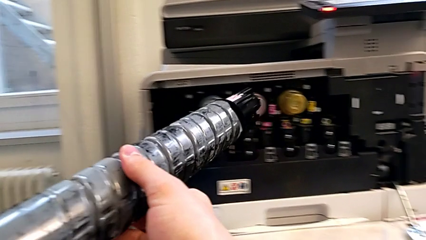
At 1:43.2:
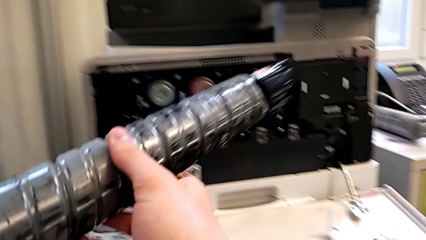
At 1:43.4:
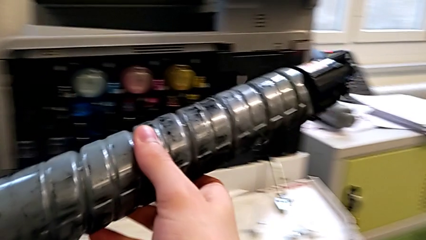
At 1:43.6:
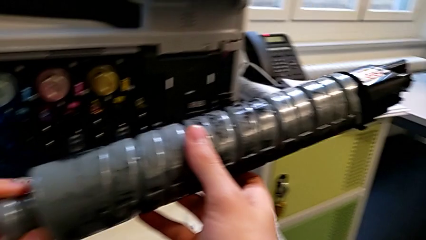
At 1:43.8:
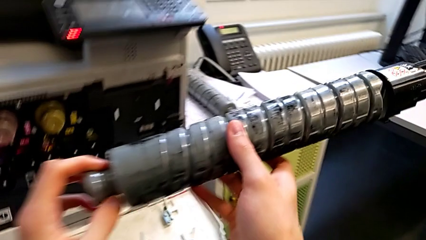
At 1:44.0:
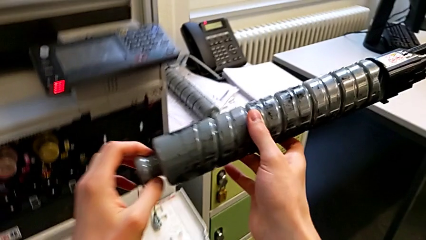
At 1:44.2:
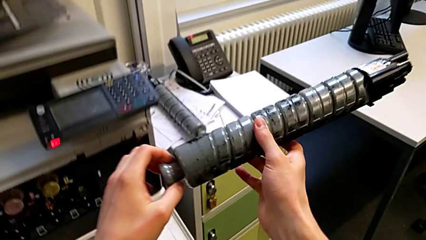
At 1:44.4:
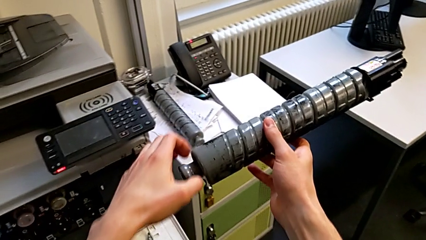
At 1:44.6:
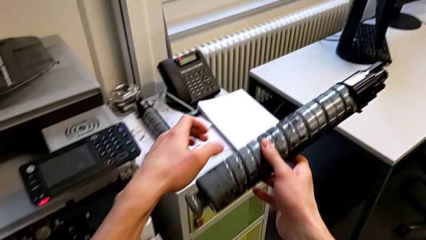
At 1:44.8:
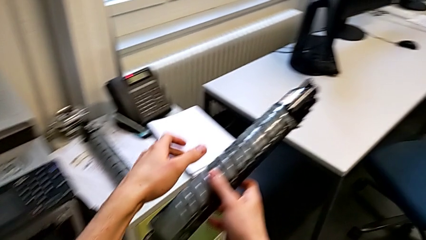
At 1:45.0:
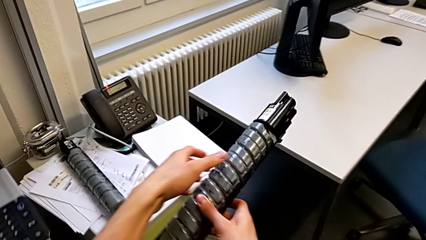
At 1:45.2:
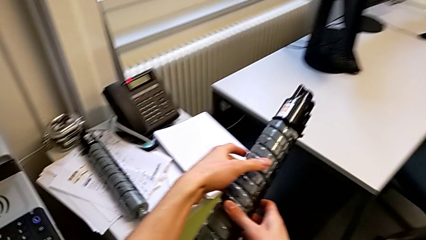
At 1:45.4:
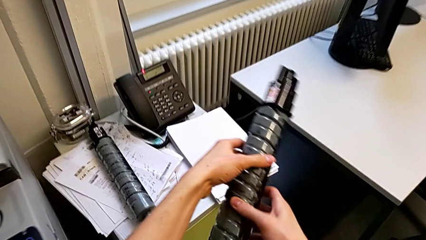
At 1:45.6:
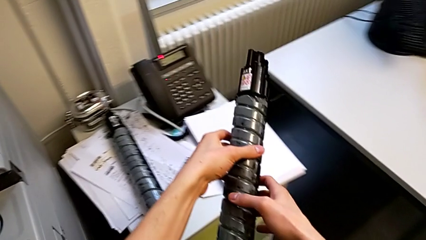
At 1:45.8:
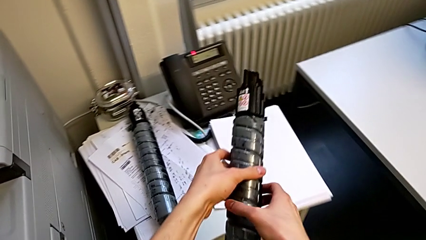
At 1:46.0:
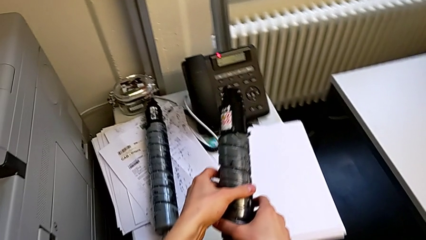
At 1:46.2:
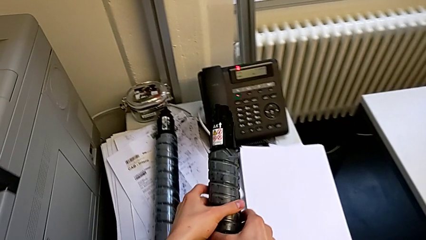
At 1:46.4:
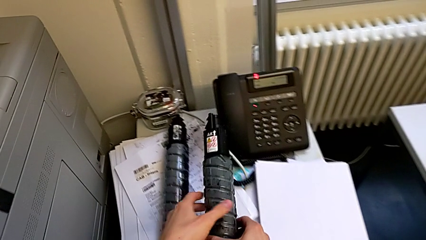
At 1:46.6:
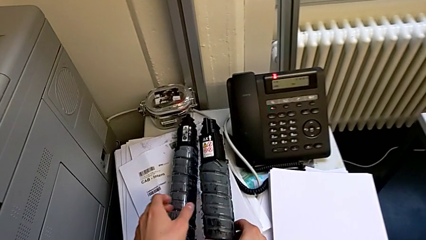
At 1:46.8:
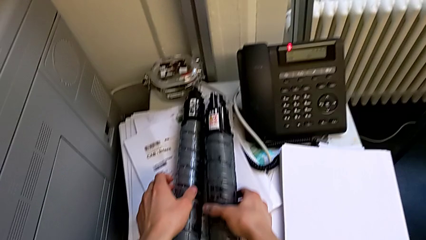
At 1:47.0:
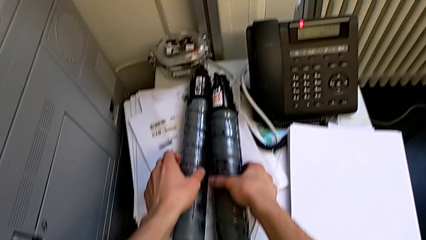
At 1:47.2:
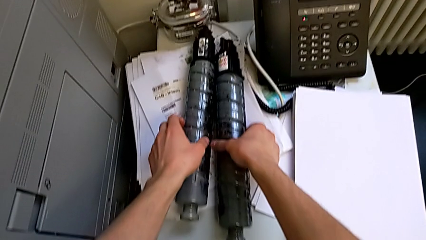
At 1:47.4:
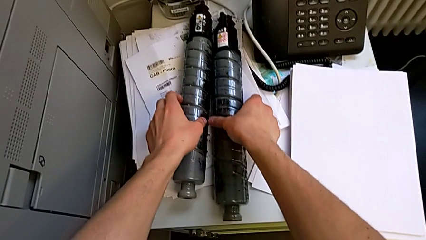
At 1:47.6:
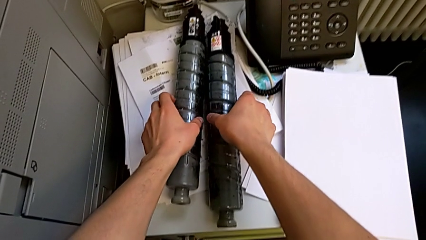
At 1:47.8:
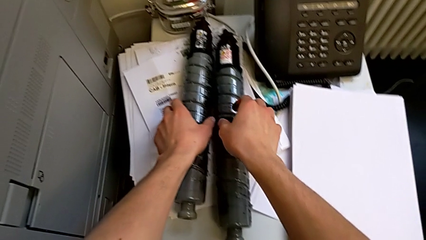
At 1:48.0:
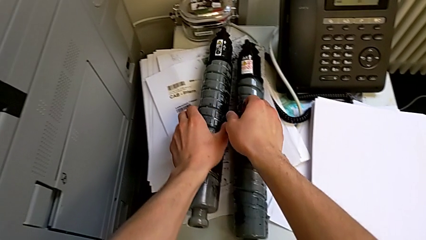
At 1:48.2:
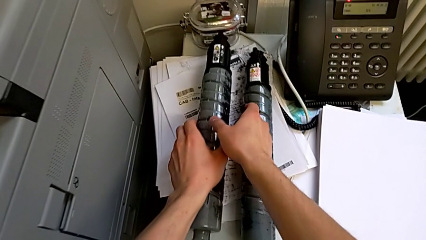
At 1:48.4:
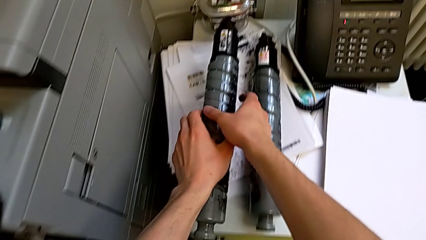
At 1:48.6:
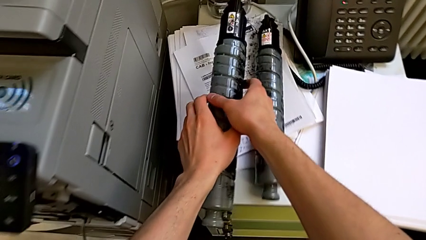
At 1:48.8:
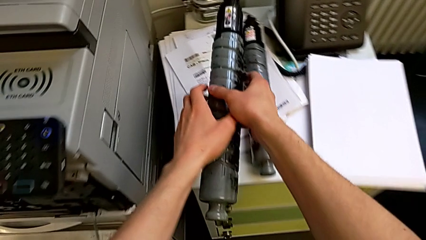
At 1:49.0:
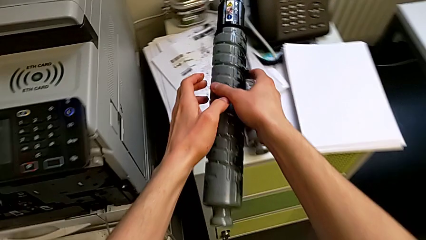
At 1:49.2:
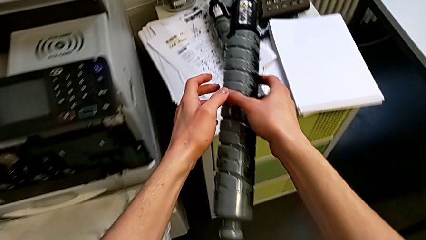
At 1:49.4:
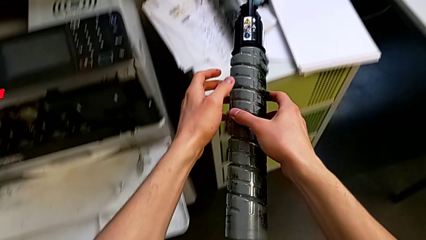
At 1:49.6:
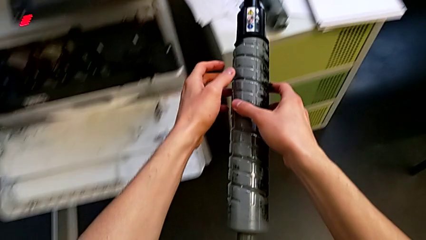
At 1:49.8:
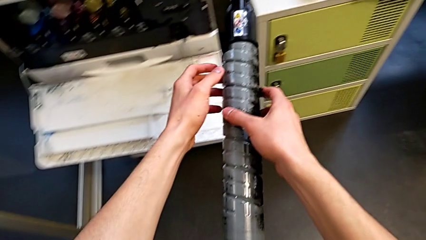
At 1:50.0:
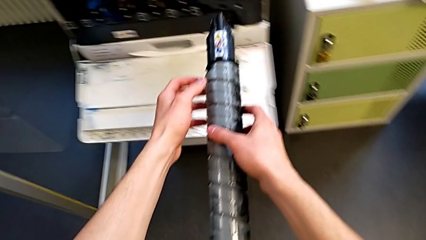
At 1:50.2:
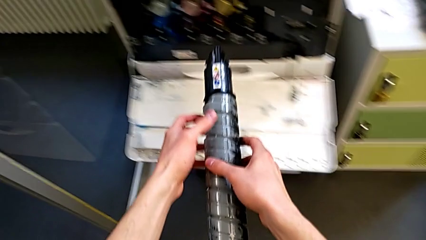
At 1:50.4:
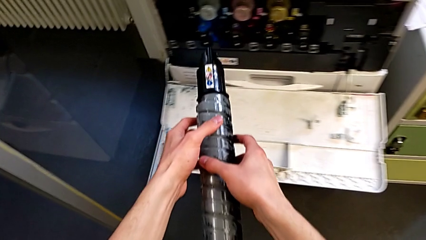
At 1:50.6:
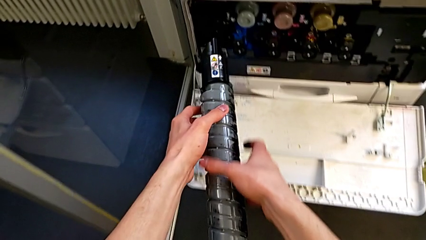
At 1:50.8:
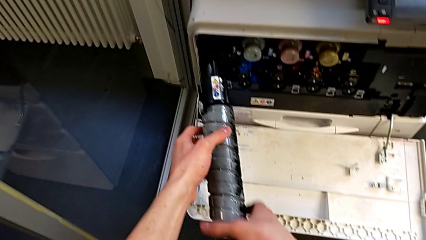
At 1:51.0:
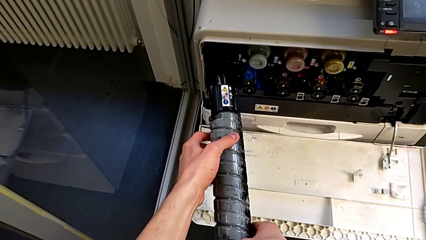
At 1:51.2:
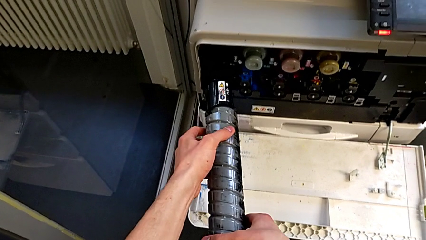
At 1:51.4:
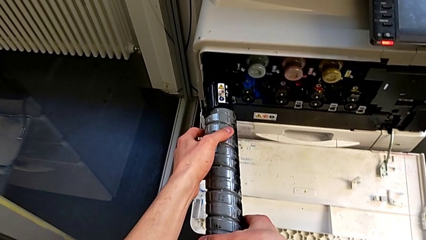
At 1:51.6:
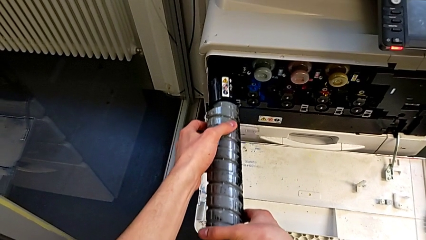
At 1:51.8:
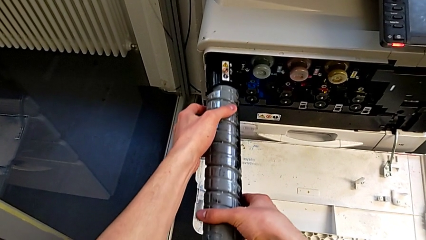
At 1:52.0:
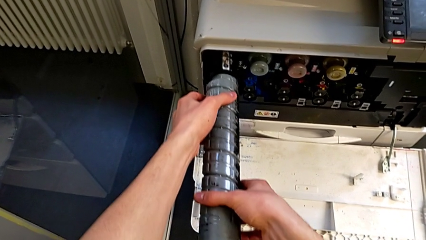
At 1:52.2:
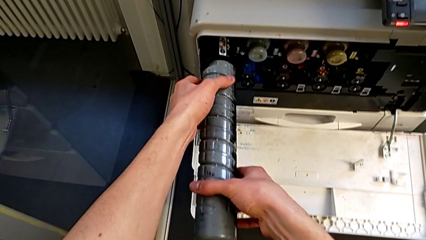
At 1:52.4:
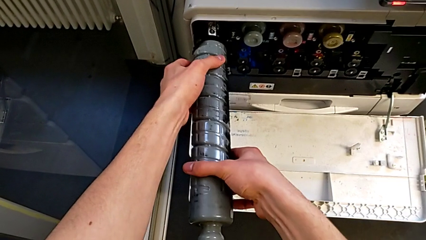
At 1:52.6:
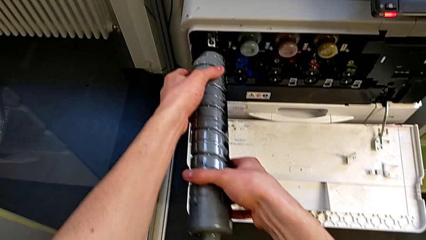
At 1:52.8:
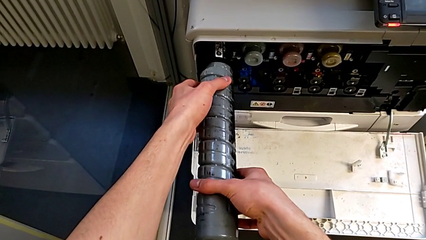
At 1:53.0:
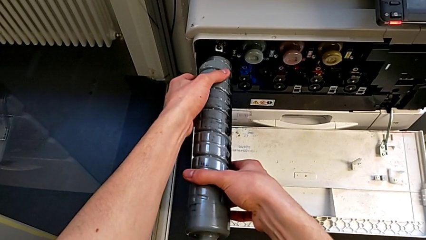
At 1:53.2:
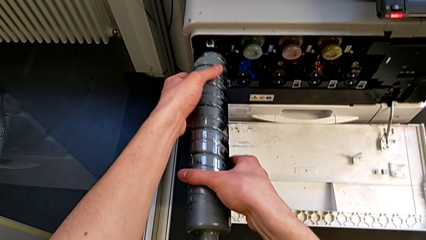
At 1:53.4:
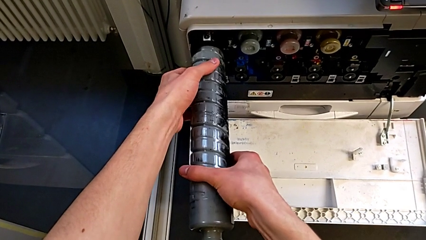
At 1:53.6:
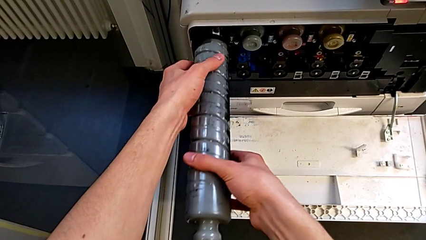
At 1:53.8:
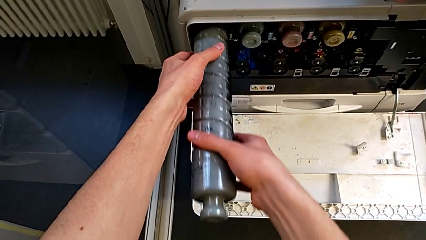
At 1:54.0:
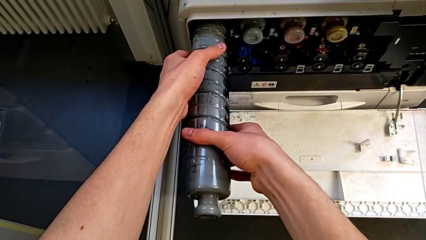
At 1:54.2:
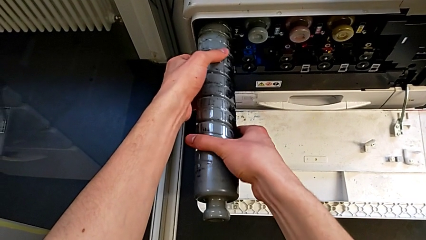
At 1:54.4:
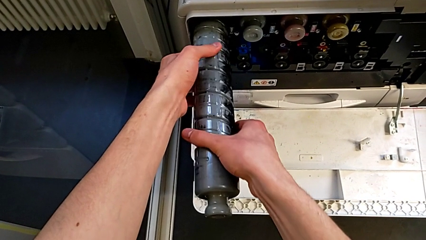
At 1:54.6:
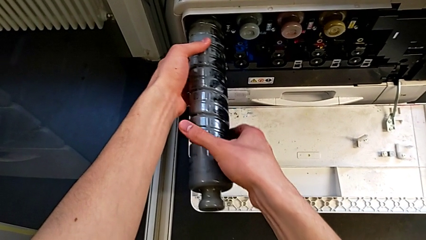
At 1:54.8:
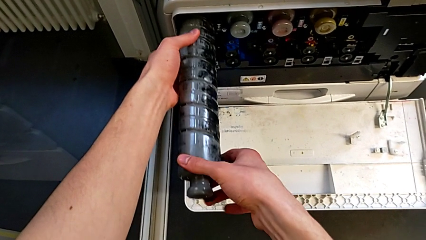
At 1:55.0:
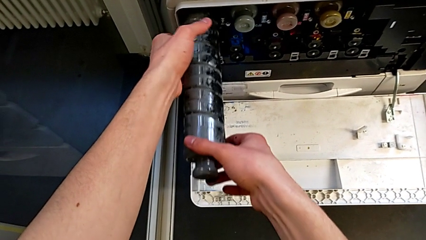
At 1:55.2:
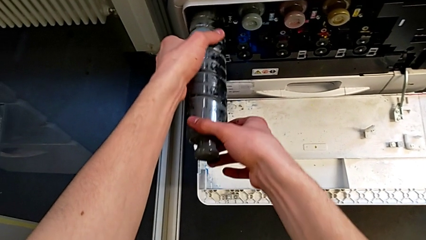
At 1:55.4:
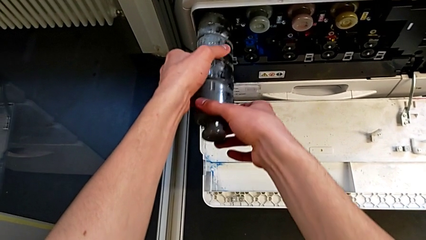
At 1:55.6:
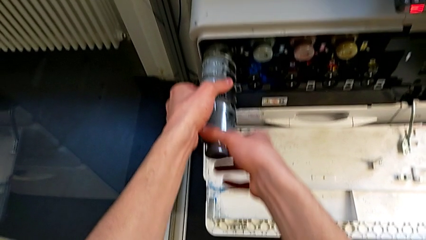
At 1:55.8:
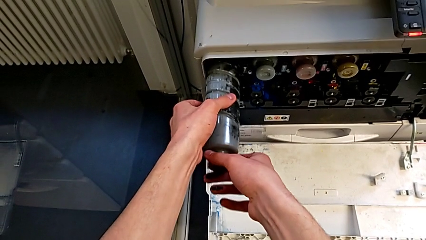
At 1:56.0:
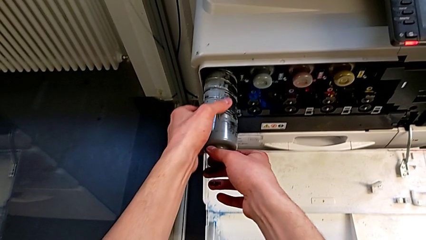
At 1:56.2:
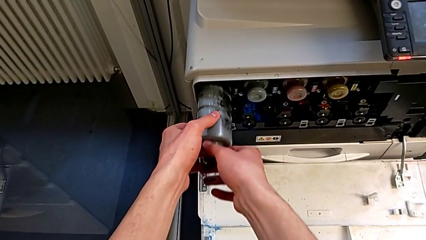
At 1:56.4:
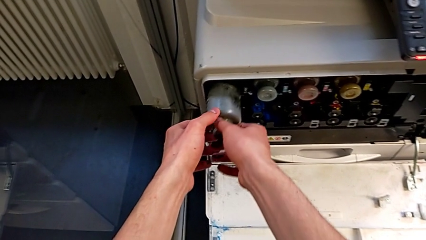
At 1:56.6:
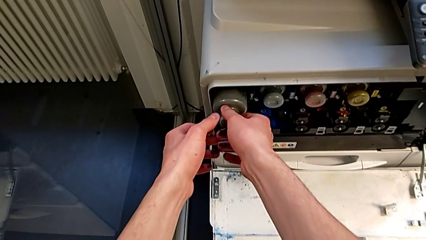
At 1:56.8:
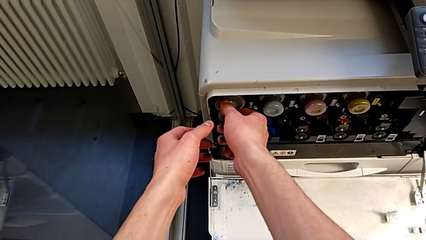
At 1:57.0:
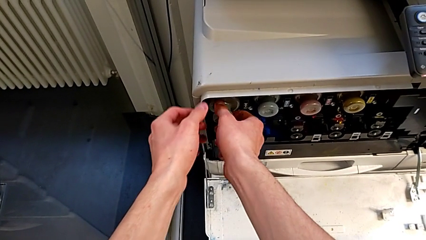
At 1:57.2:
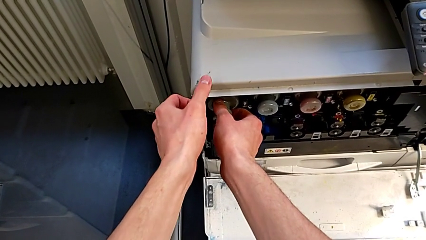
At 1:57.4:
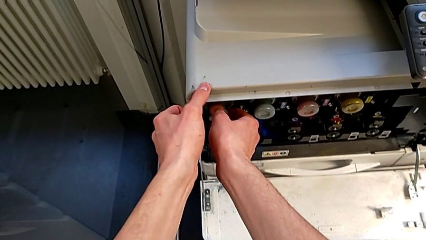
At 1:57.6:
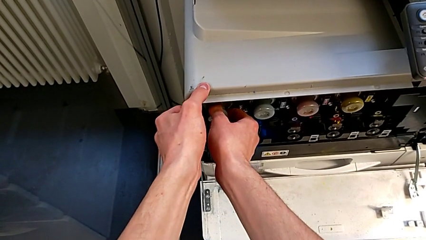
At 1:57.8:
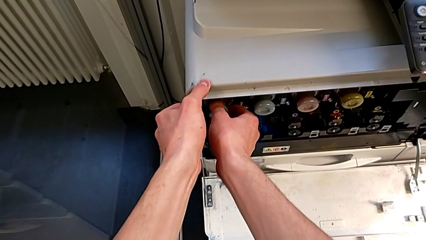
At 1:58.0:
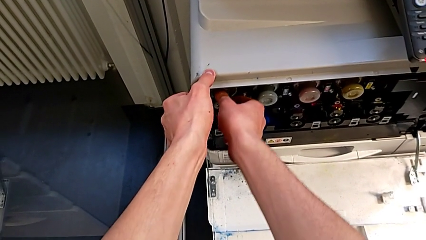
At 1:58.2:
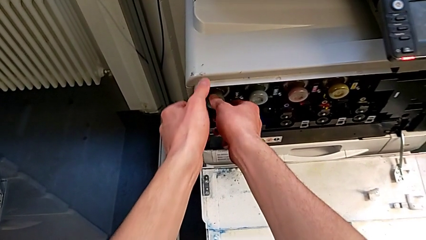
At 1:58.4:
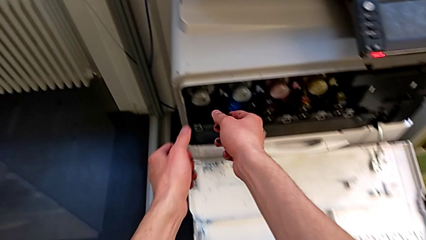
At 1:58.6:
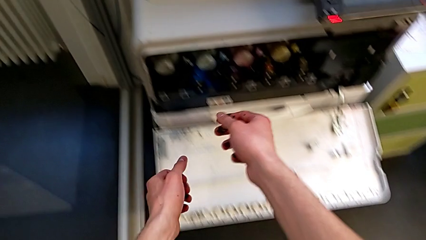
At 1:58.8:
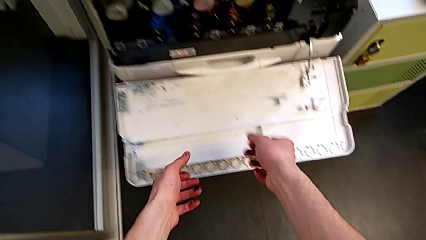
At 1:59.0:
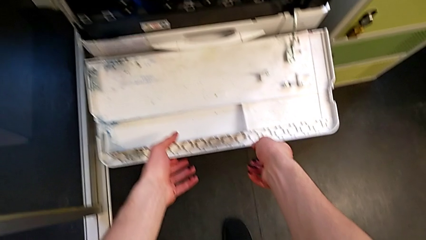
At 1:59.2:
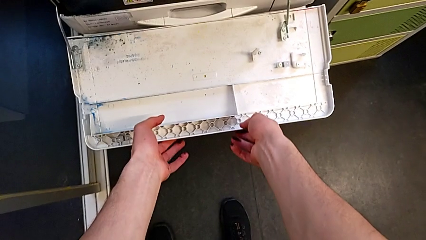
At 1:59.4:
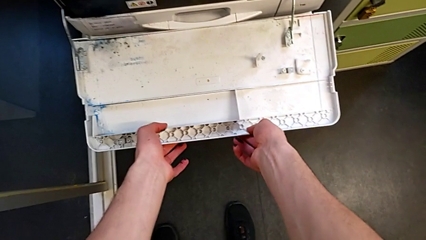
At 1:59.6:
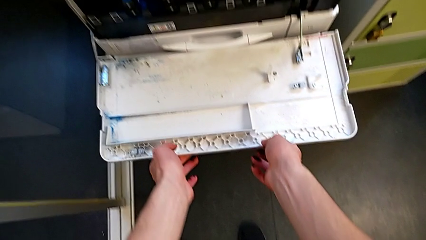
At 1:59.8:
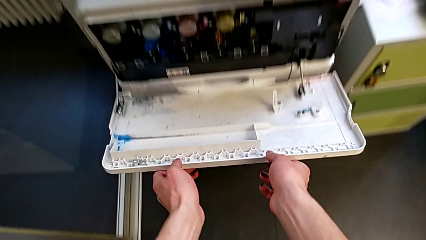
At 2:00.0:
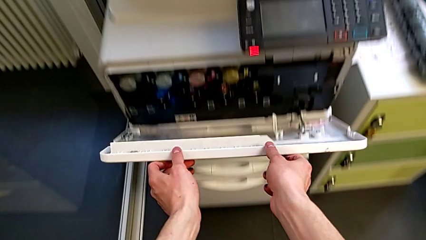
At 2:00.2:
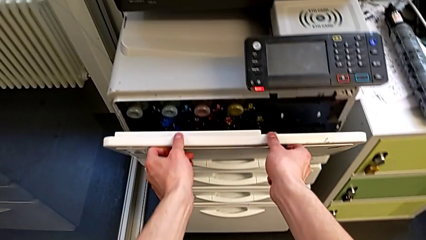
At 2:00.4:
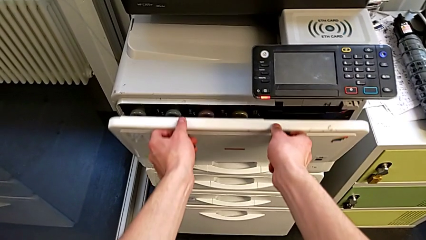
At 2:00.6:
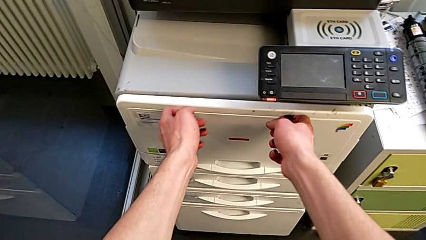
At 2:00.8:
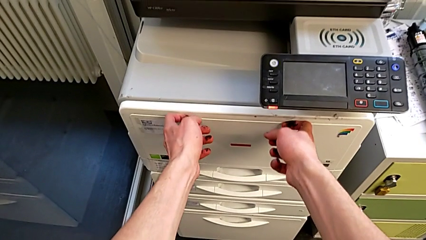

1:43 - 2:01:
The camera wearer is changing the black ink cartridge in the printer. They place the top ink cartridge, grab the new ink cartridge, align it, insert it and close the top cartridge gate.
